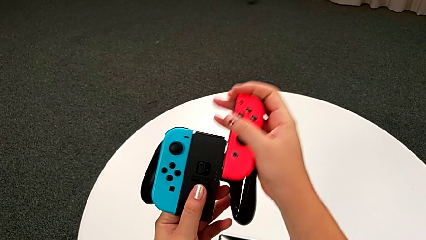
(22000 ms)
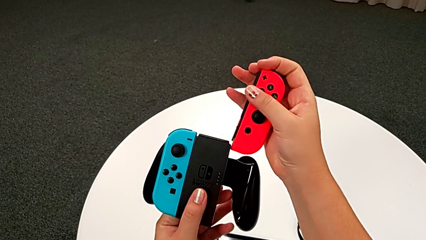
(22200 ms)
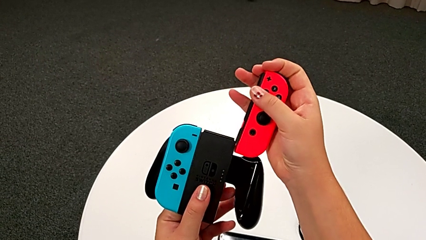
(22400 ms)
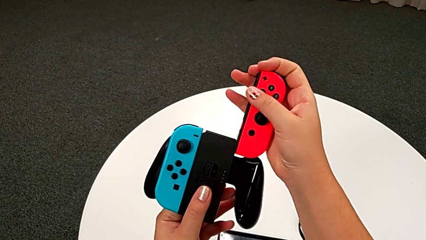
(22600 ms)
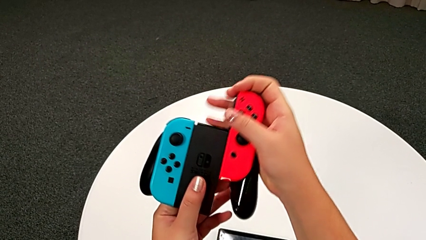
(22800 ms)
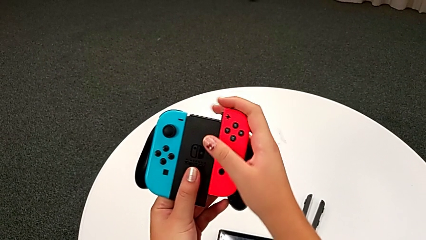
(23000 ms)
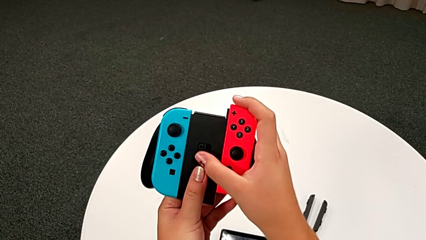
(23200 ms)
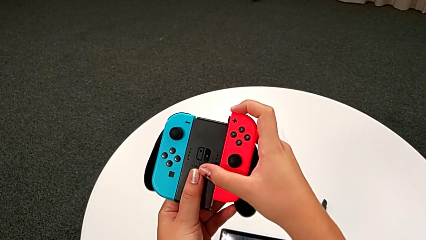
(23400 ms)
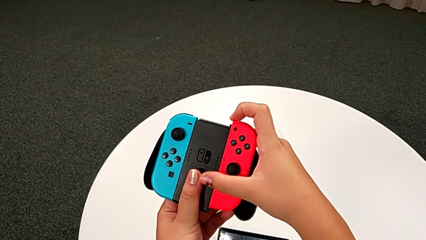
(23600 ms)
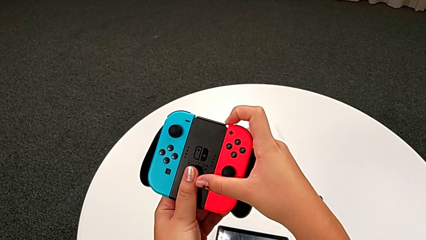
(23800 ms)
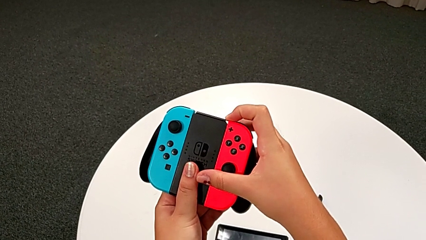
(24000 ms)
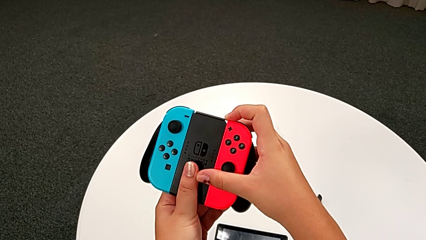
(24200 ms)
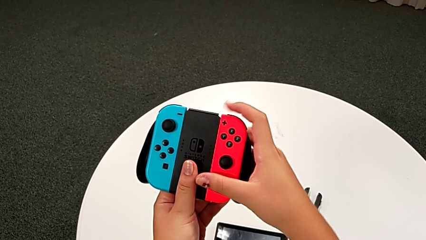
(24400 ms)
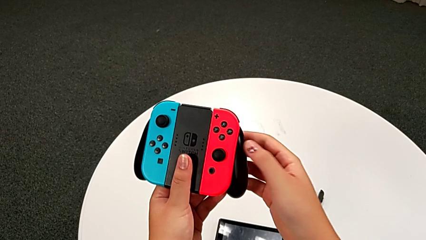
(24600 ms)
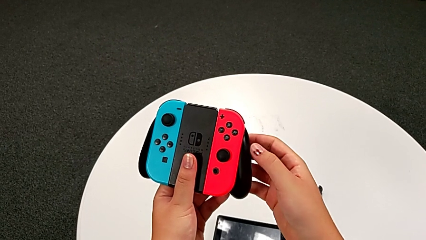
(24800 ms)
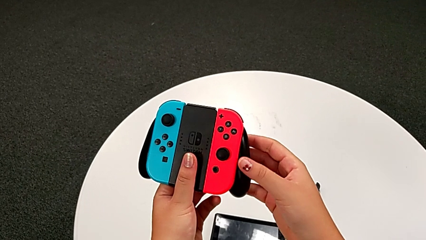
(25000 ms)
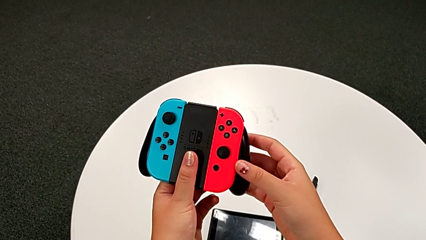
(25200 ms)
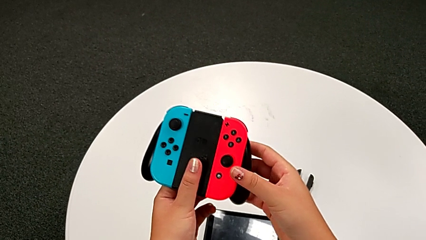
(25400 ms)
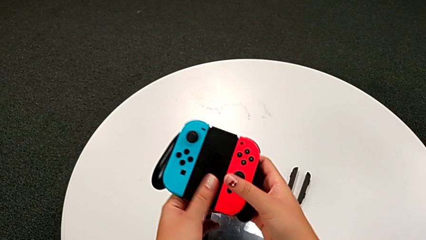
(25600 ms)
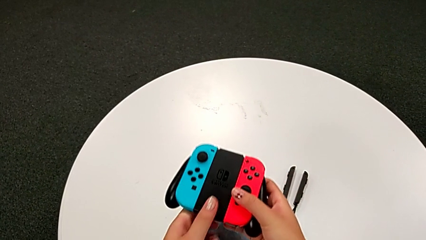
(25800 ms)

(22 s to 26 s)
The camera wearer is exchanging the handheld grip for the comfort grip of the Nintendo Switch. They keep assembling the comfort grip.

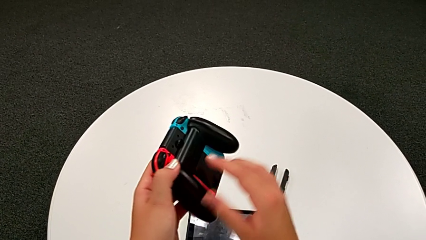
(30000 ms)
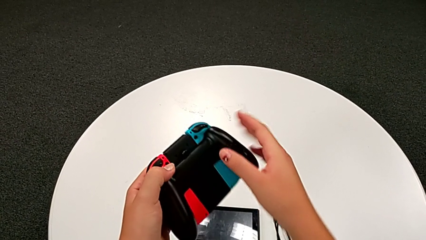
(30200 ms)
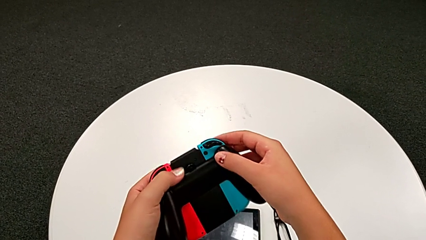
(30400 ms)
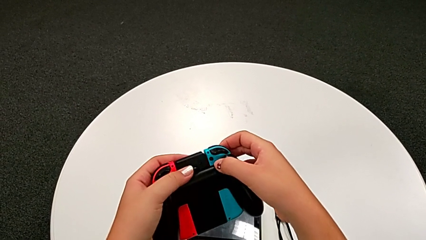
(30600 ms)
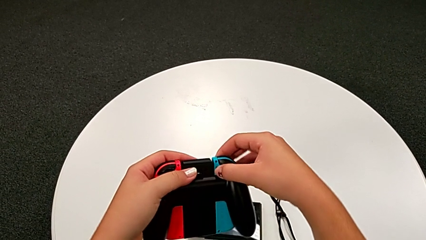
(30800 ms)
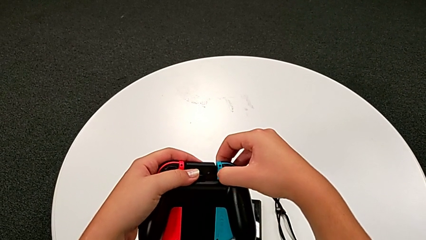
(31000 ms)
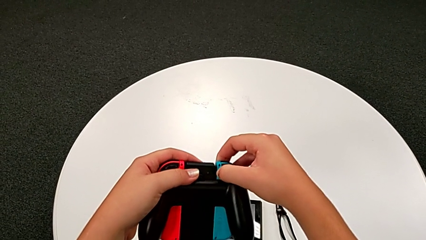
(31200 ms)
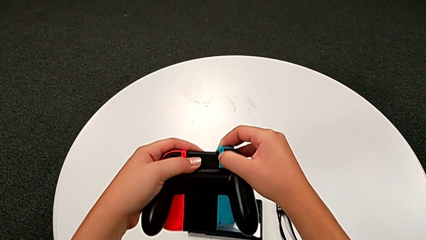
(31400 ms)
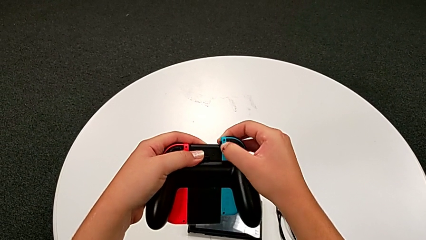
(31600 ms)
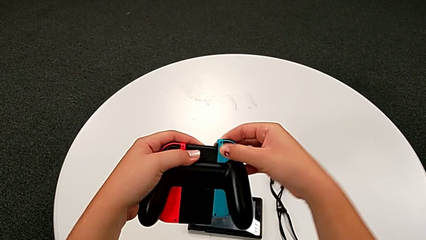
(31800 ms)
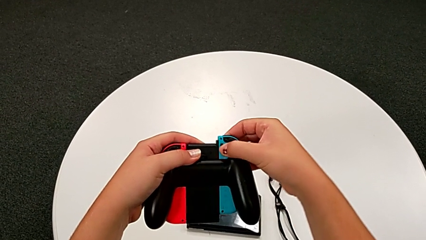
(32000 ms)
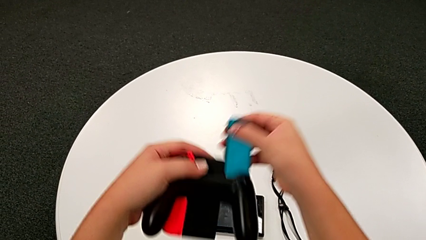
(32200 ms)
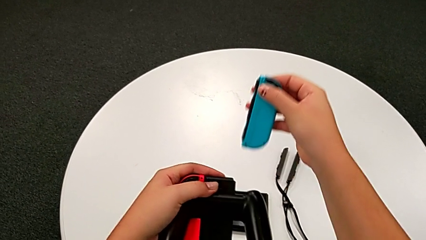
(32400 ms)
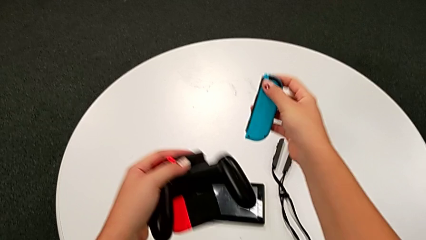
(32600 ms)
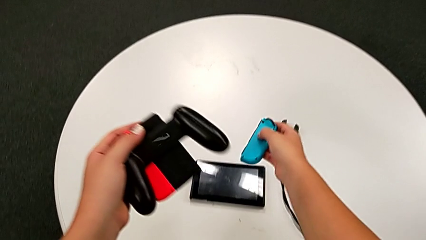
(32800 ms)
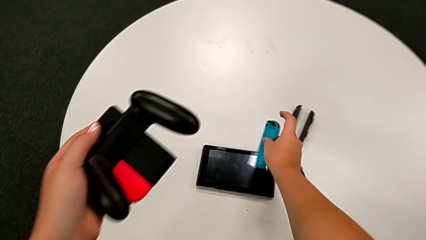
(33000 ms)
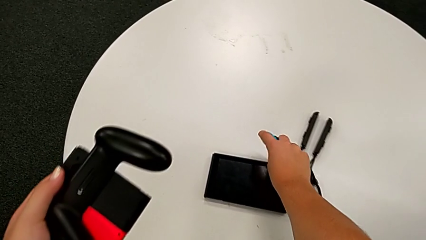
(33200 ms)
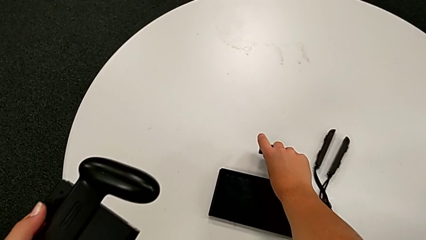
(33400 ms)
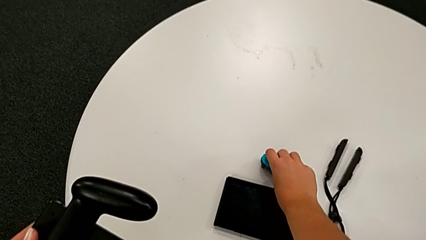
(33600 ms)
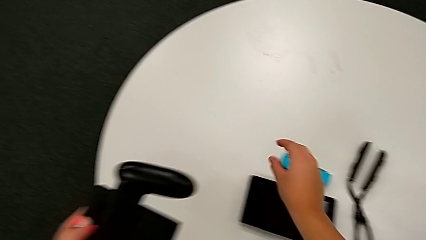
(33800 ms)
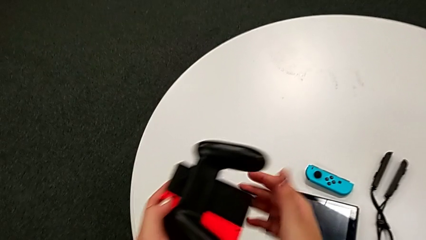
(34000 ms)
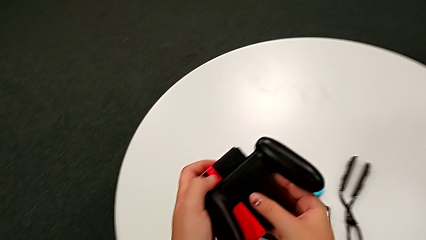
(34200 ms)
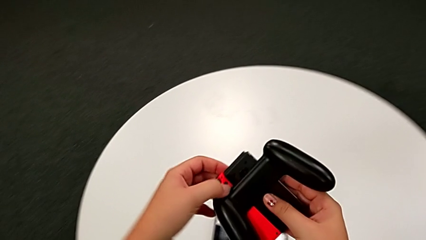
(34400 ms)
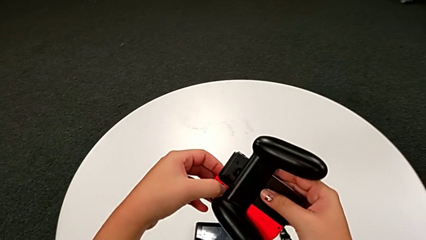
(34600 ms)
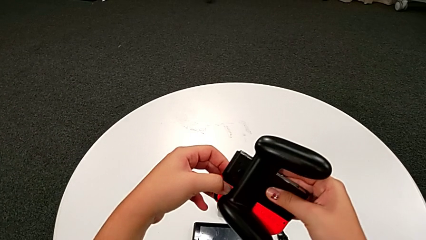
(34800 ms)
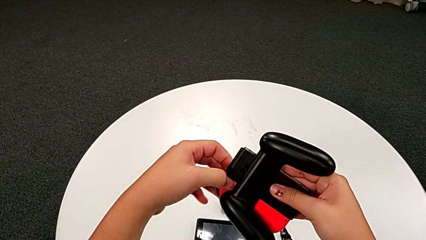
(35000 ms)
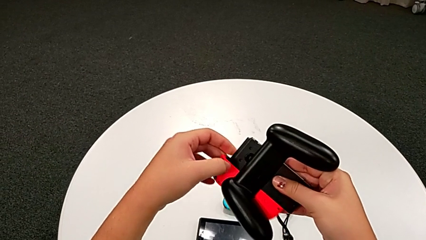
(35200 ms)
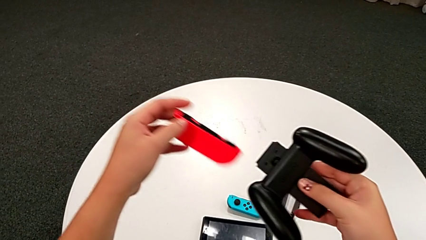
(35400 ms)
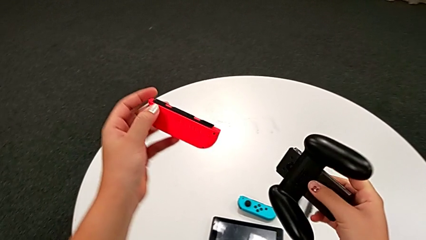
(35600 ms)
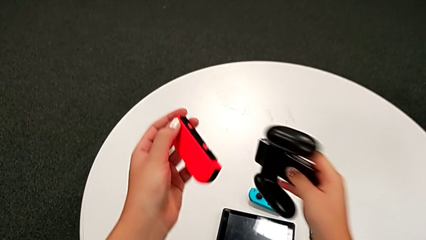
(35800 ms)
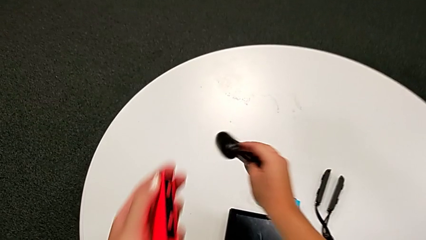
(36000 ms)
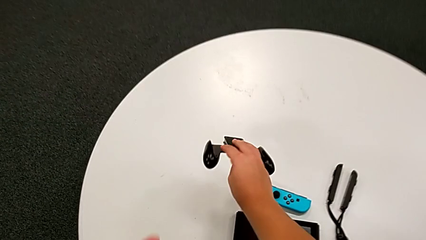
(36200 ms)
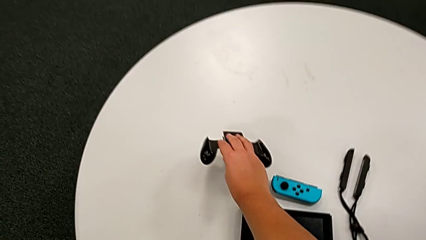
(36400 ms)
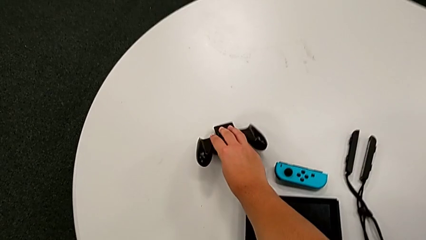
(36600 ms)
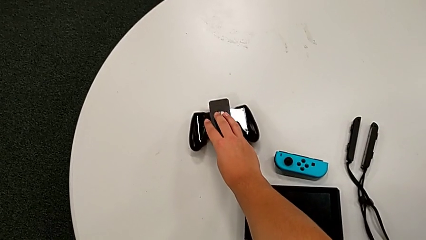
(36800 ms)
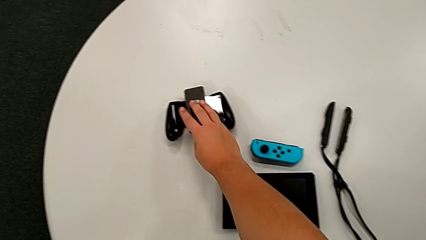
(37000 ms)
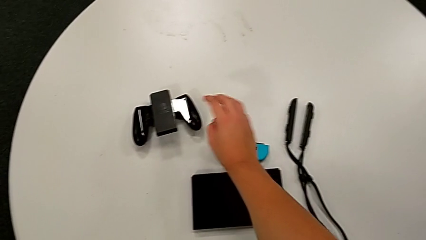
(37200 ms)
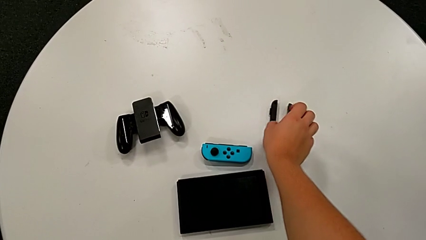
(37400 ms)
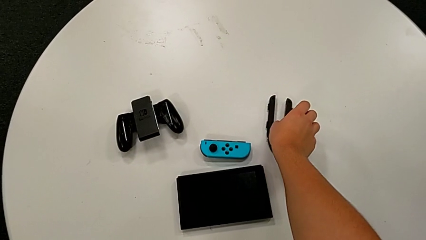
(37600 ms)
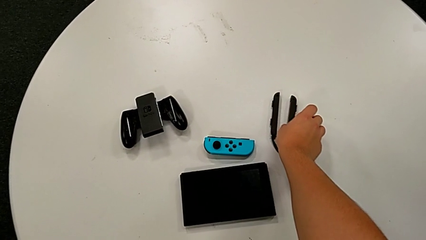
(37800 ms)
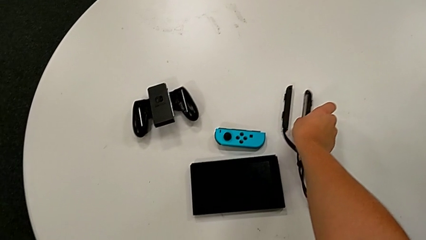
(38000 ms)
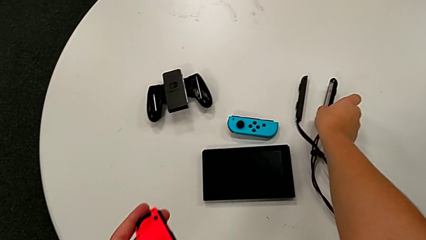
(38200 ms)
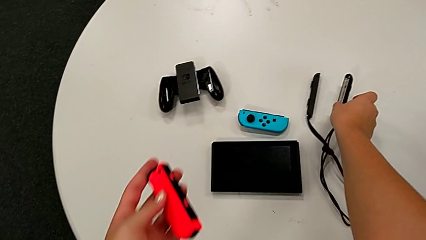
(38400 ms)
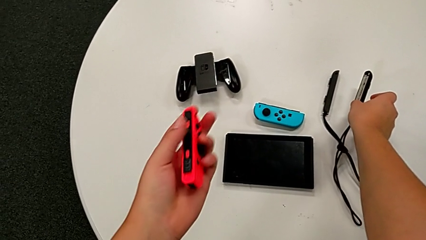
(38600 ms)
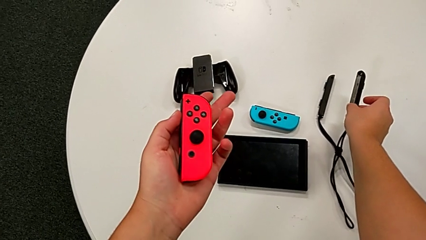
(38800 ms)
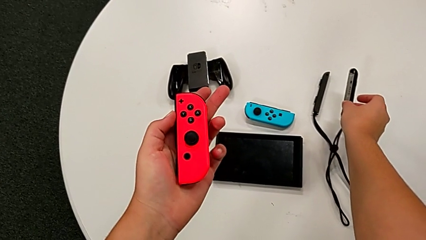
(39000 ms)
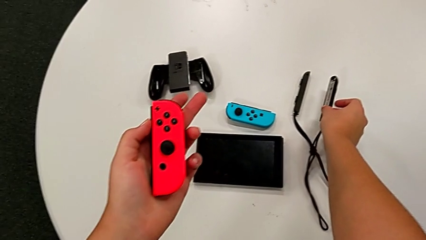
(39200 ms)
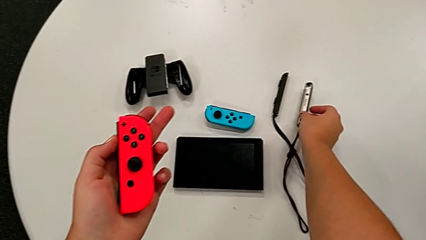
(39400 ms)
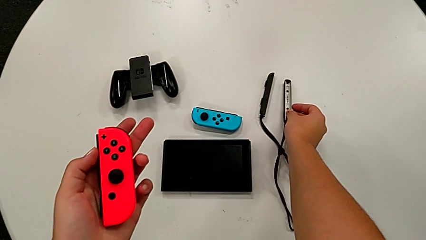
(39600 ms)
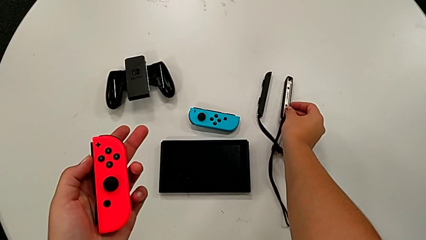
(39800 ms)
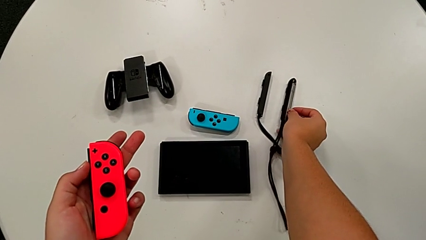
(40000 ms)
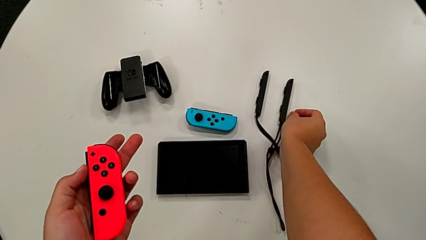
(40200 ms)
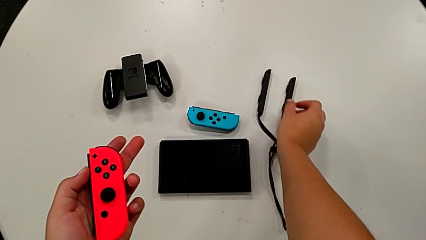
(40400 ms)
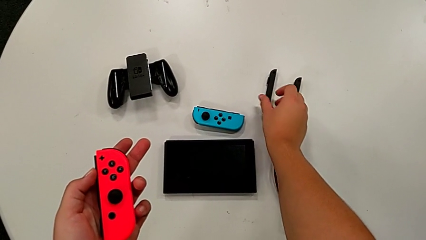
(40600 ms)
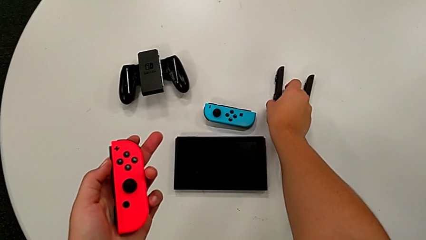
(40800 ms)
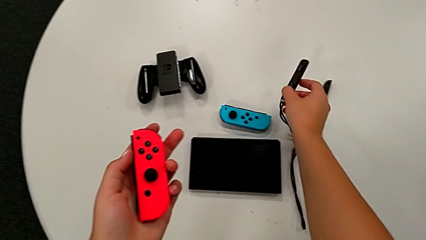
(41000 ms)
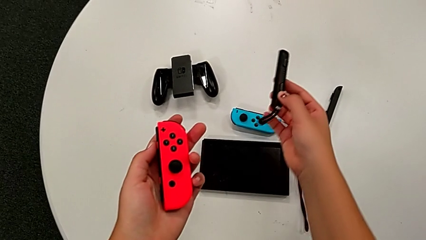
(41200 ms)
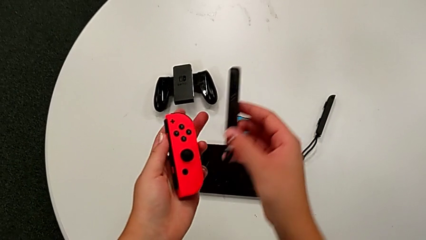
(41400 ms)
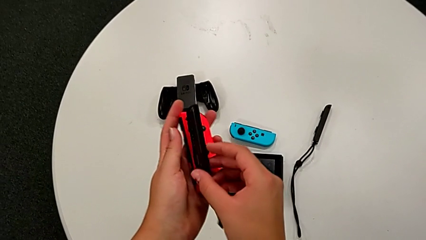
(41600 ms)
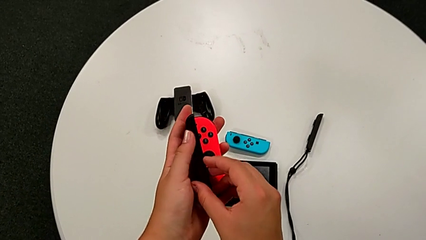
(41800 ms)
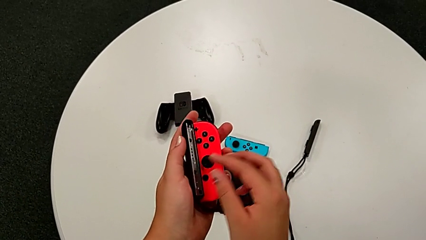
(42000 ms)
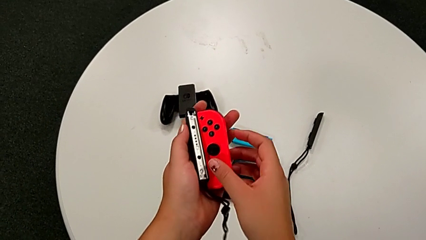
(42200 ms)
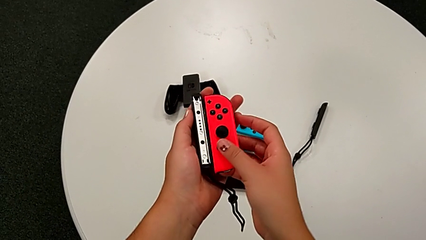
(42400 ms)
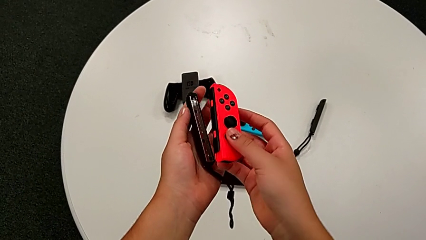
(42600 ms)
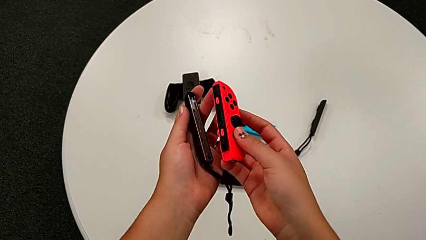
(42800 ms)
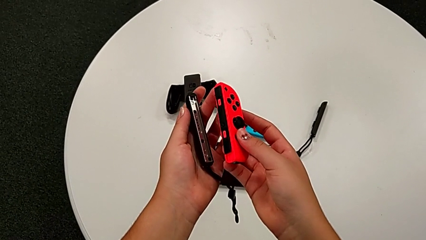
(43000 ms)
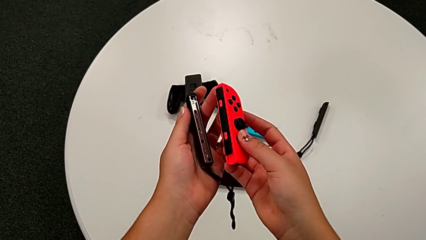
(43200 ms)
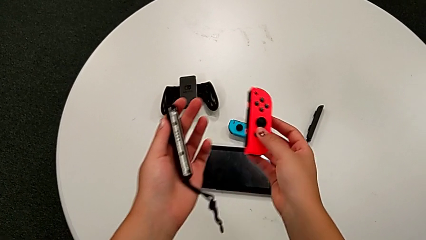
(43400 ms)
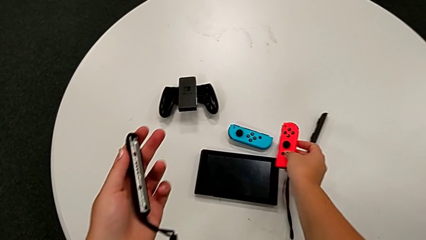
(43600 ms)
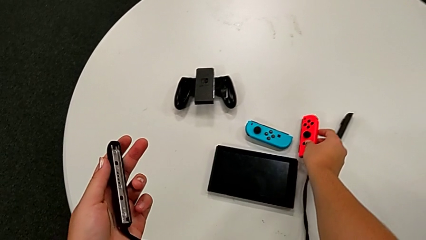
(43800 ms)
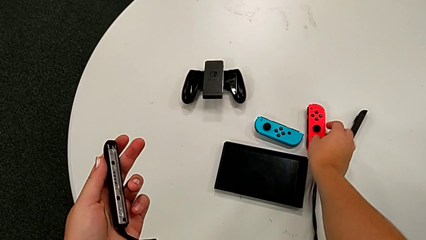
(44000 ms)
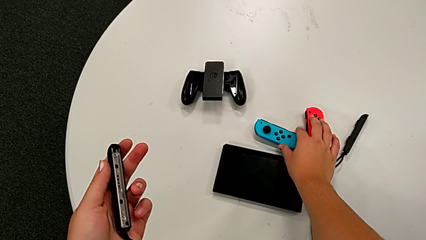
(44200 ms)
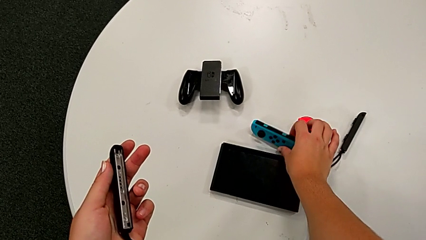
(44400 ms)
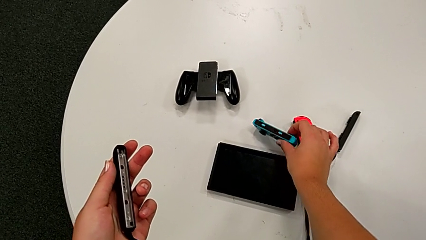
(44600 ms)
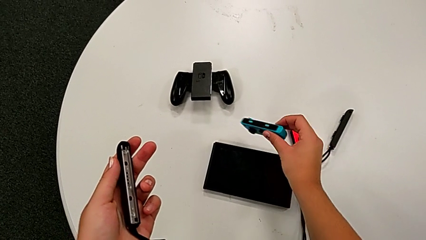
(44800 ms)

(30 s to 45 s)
The camera wearer is assembling the Joy-Con straps into Joy-Con controllers. They withdraw the Joy-Con controller, place the comfort grip, grab the Joy-Con strap and exchange the Joy-Con controller.
